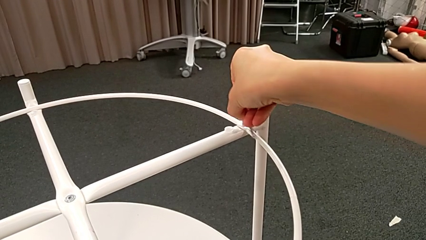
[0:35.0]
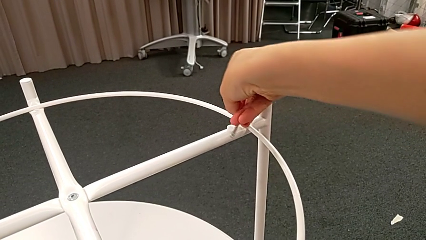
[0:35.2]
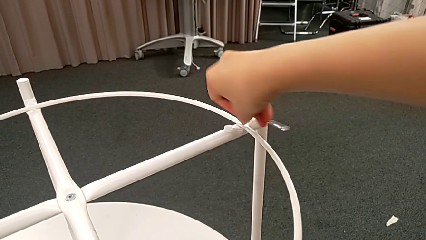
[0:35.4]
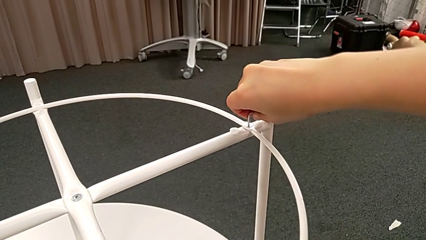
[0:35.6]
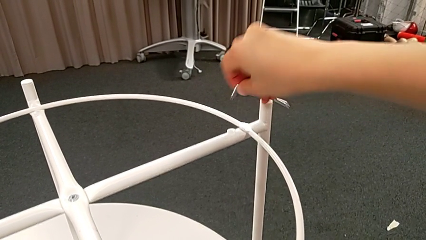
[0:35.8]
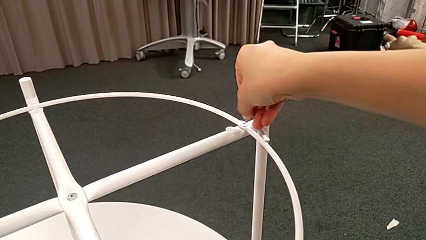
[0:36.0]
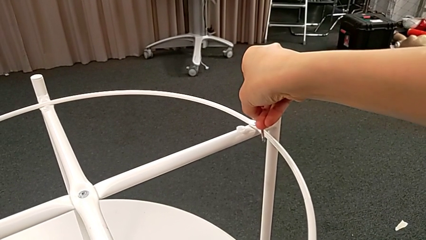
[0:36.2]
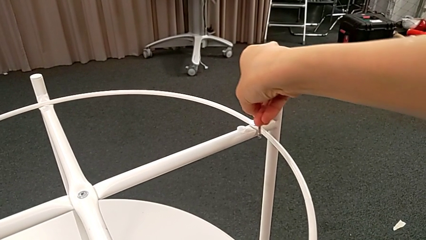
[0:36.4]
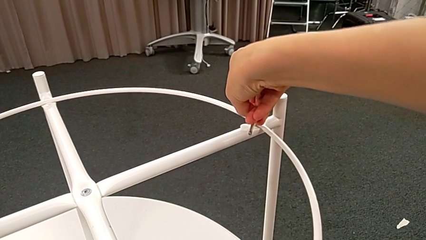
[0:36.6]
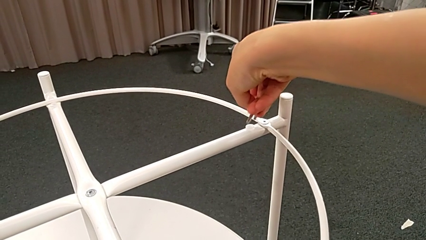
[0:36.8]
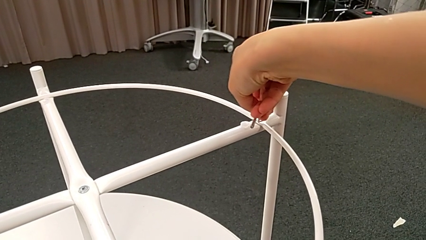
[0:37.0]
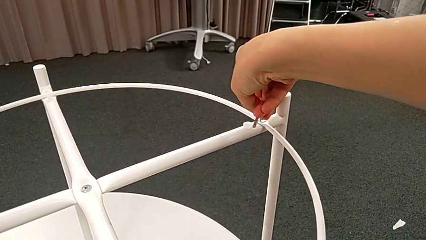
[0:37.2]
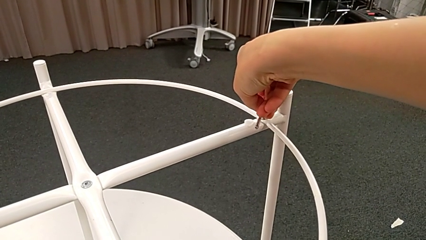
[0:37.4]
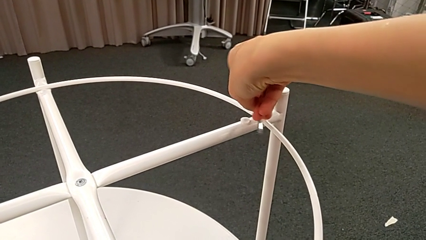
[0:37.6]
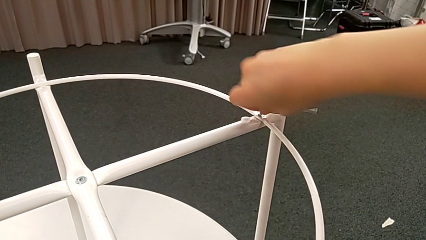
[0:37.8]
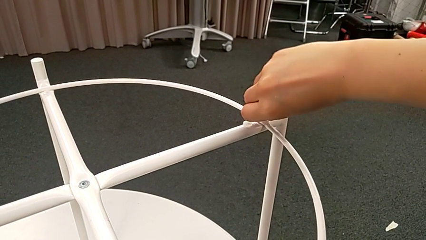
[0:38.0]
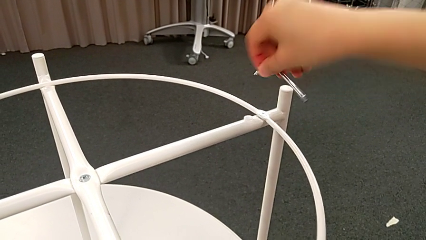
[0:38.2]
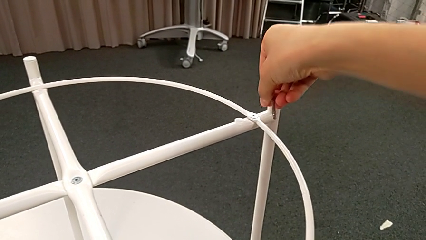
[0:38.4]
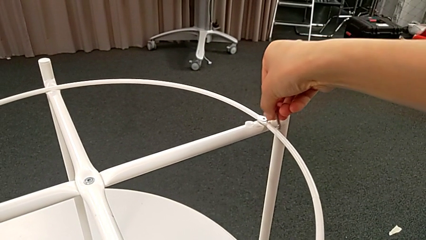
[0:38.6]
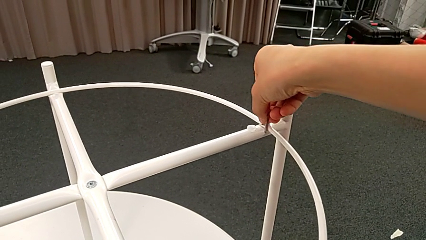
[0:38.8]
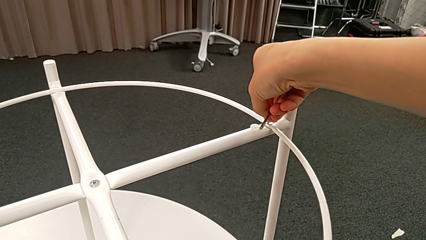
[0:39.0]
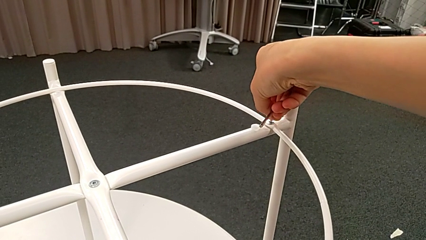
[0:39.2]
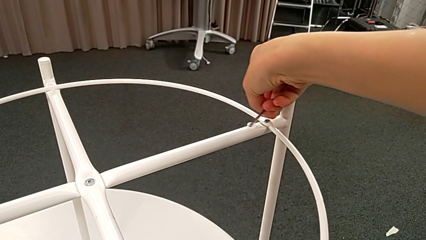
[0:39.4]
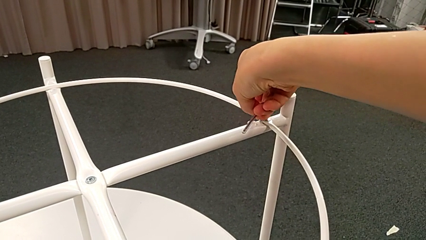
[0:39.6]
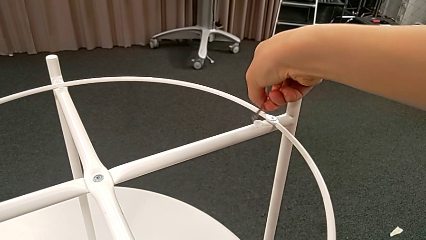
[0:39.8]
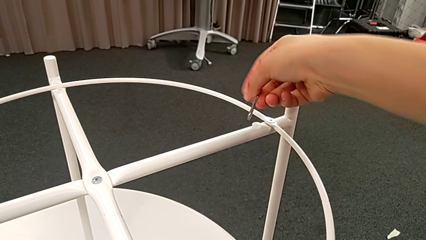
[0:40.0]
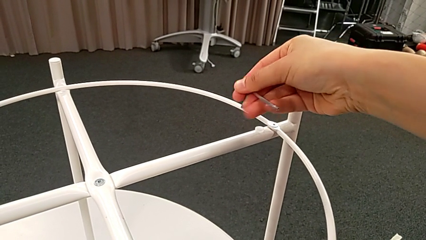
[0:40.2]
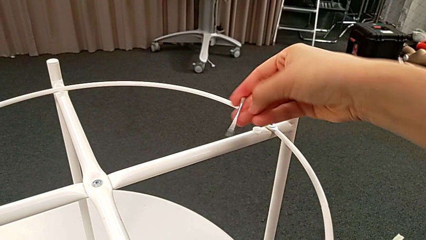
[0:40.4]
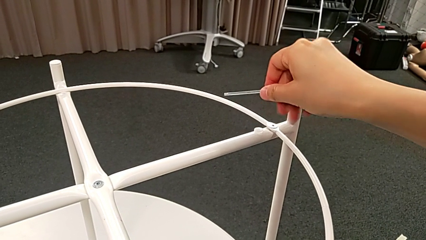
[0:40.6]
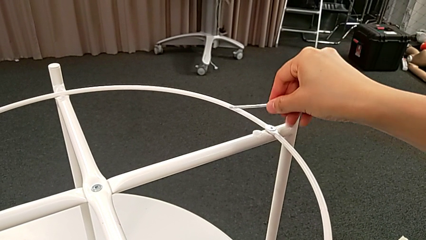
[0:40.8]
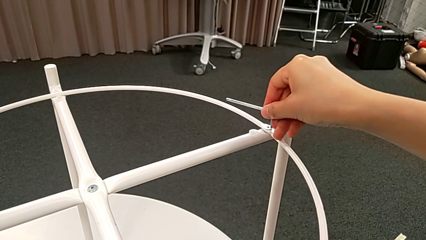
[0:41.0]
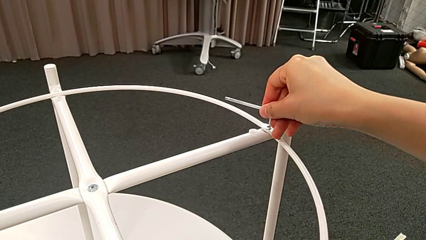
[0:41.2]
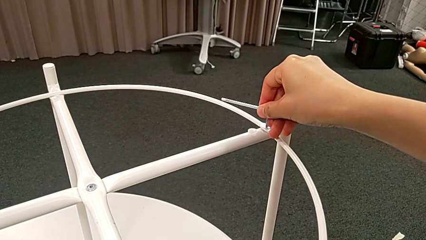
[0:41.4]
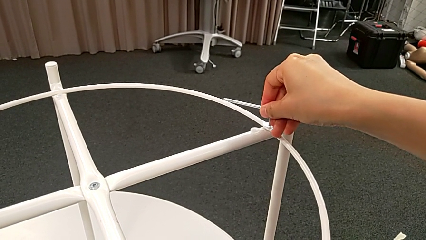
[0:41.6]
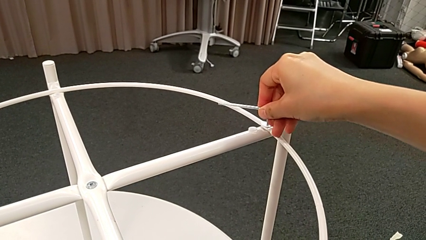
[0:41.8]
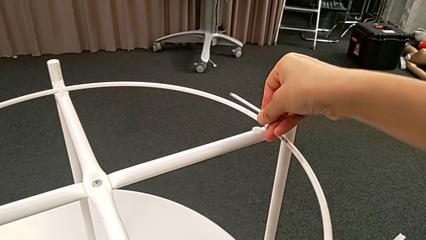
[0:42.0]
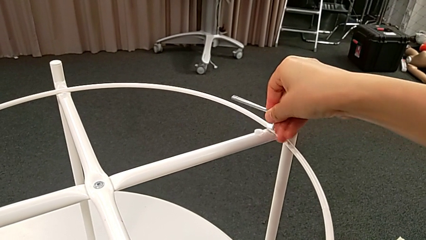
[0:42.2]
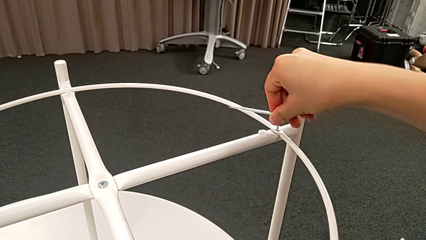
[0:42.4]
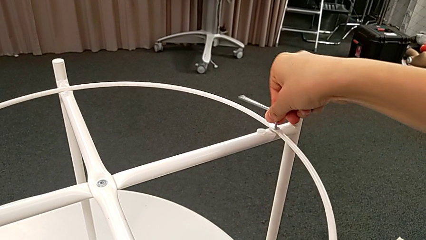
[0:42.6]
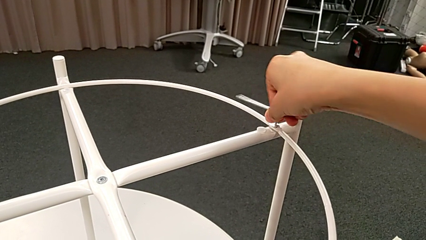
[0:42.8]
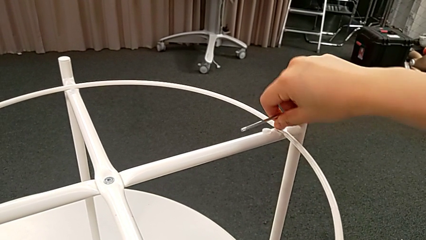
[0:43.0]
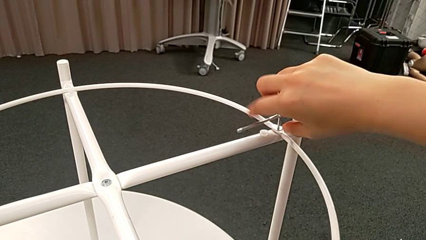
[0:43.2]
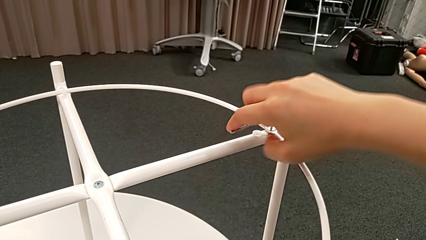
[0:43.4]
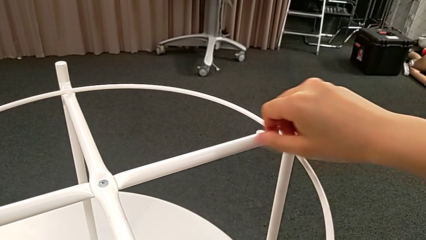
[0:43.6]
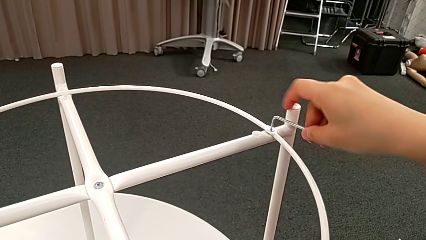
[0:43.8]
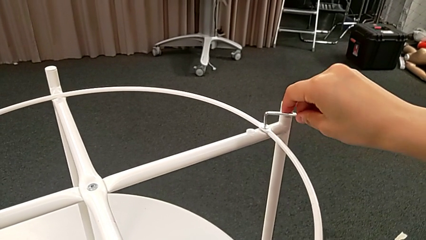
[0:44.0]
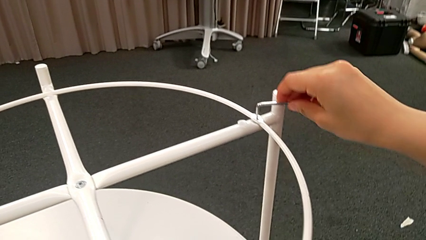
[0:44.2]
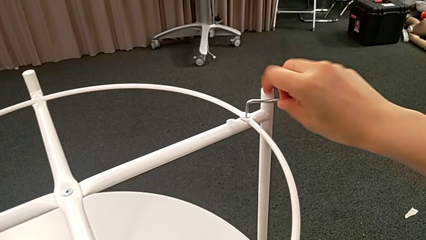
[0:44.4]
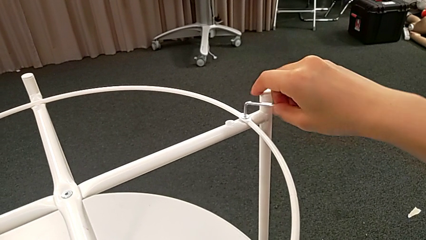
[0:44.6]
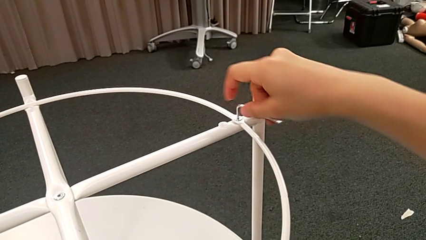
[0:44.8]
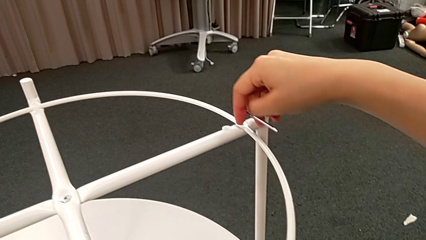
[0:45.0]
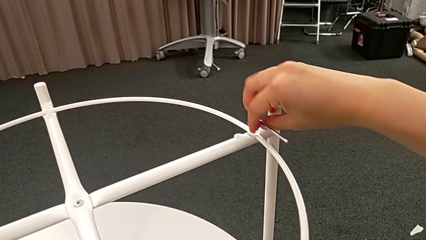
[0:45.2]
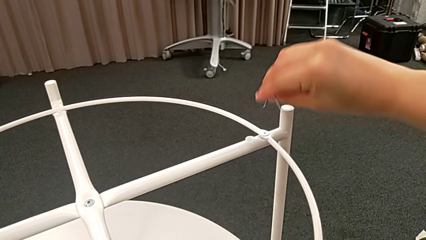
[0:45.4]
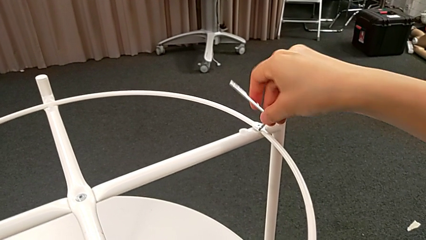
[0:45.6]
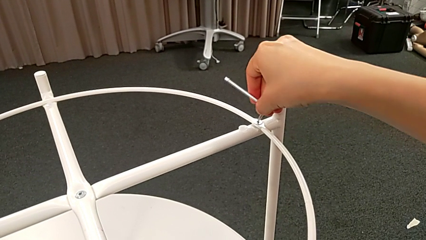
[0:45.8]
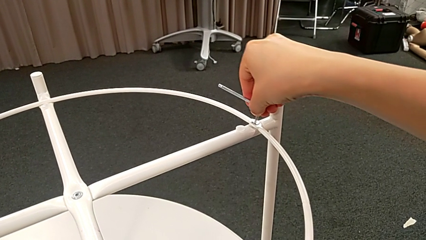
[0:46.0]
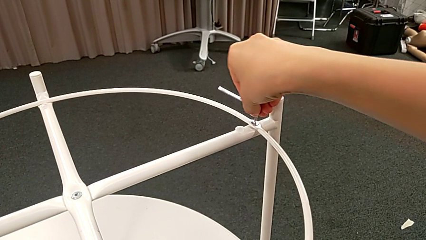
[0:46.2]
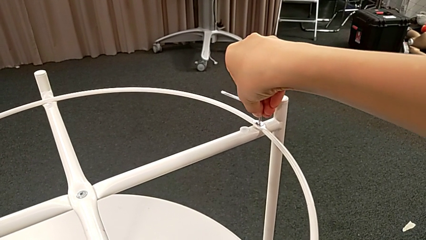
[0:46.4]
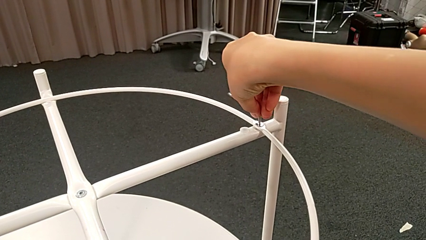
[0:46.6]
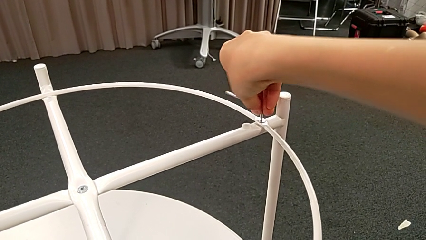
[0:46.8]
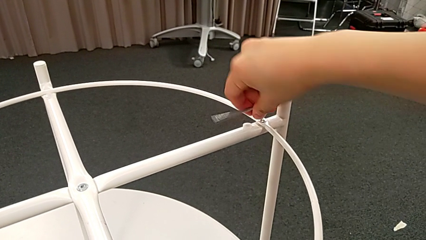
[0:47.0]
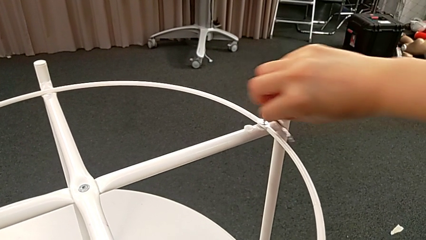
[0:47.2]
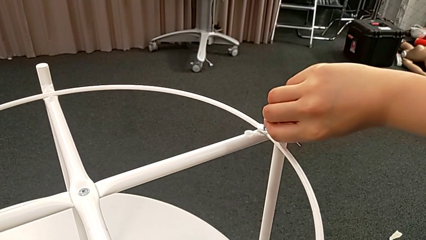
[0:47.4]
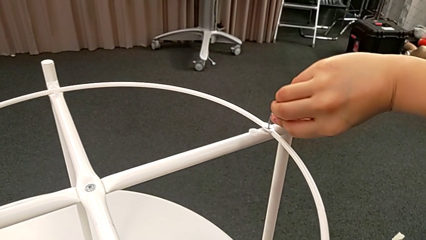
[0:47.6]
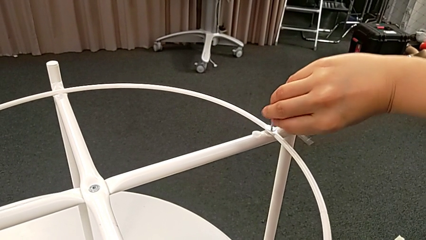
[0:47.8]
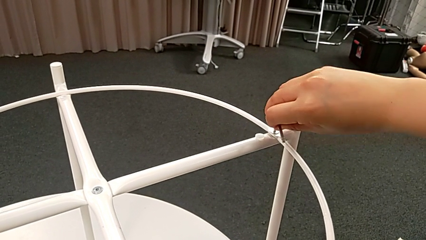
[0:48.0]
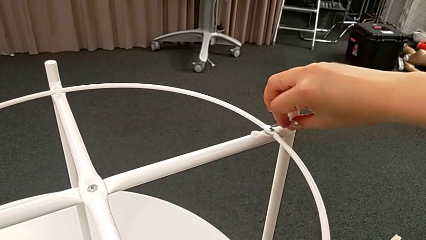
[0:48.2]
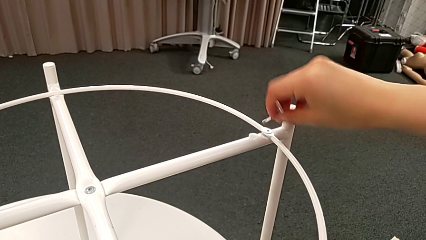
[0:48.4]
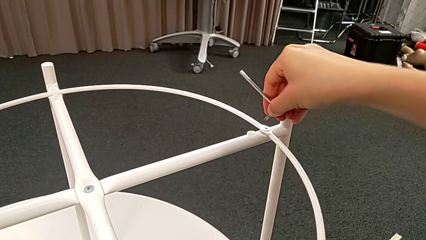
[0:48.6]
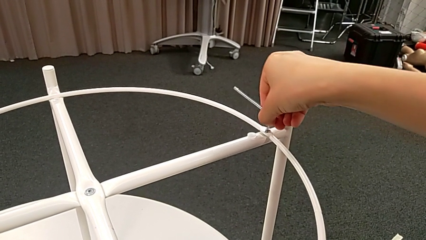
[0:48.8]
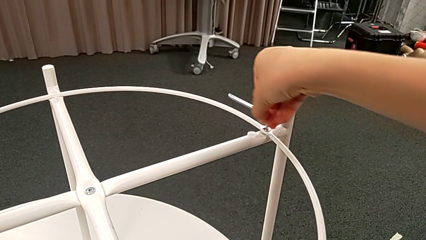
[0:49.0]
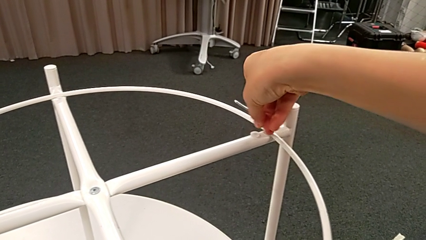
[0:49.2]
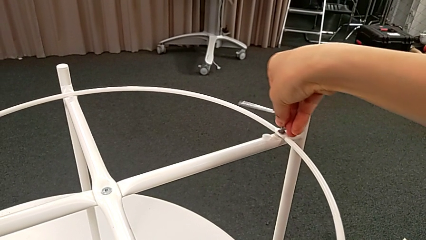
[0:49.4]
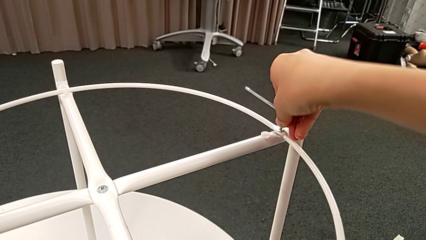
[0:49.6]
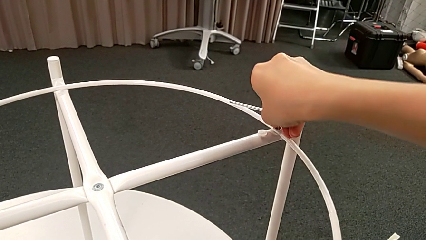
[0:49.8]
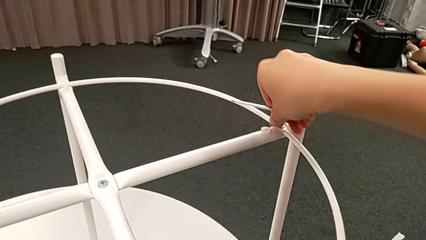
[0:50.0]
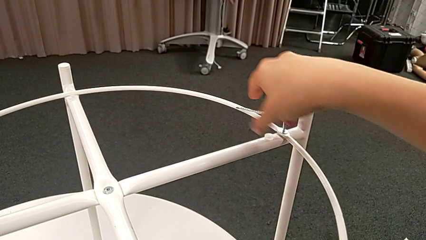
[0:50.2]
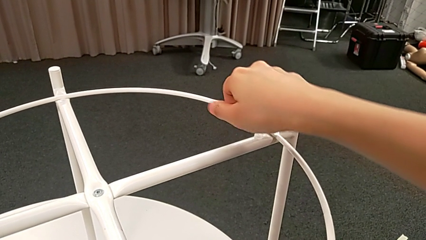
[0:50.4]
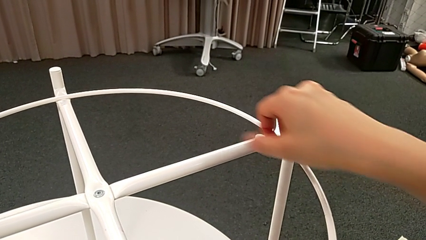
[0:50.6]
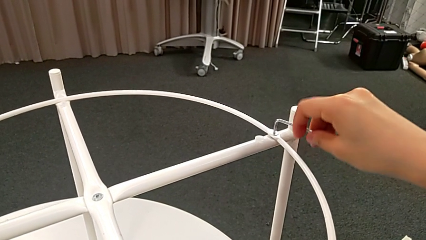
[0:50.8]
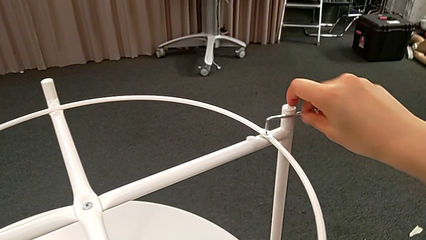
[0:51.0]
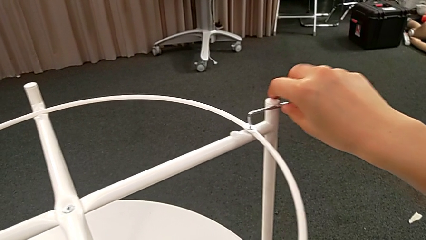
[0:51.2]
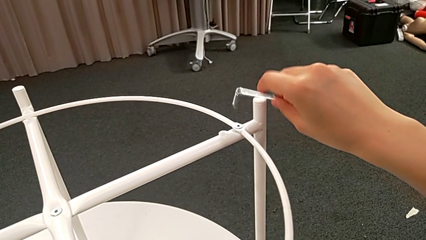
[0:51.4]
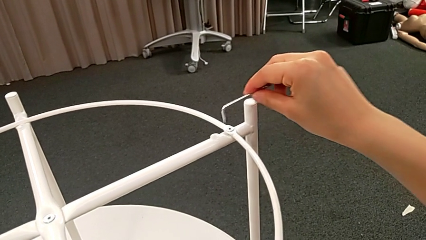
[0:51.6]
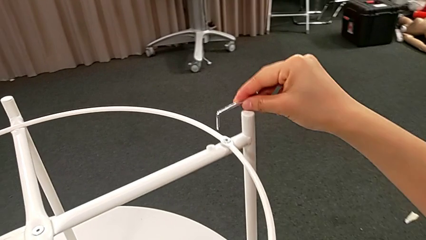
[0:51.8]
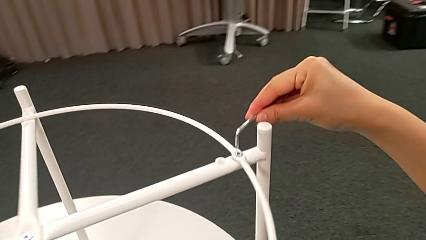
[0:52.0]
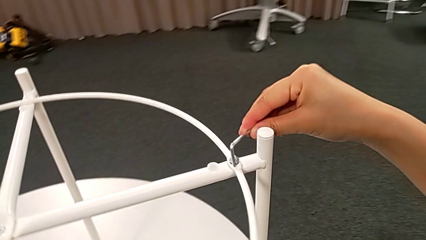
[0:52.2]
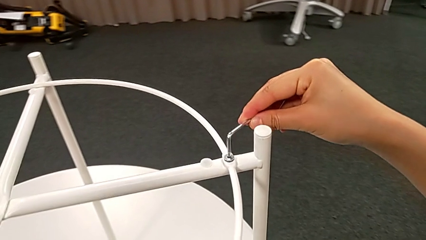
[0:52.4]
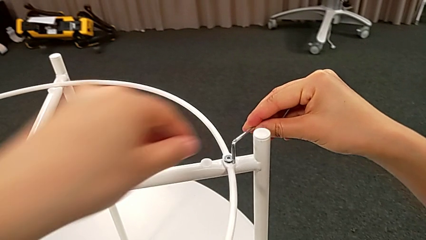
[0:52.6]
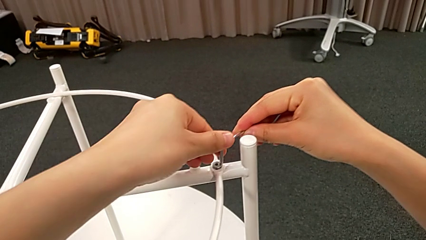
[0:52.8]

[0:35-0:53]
The camera wearer is unscrewing the second hex socket head. They keep unscrewing the hex socket head.
